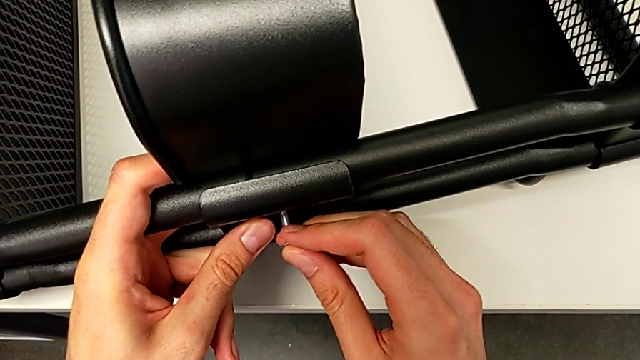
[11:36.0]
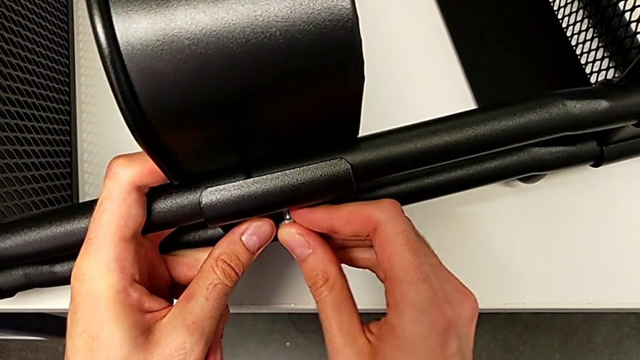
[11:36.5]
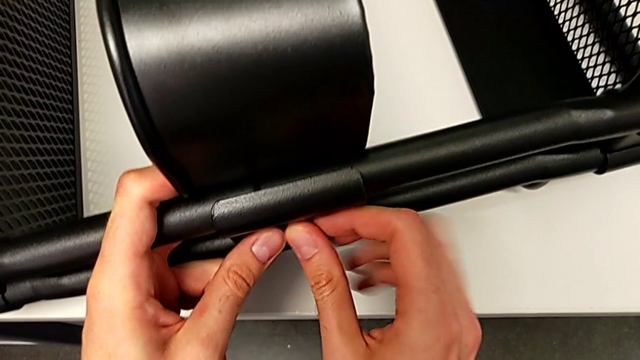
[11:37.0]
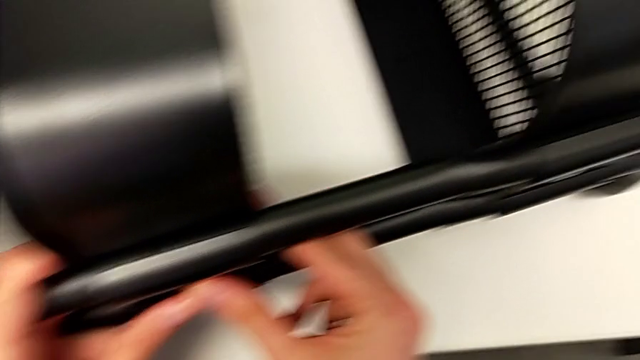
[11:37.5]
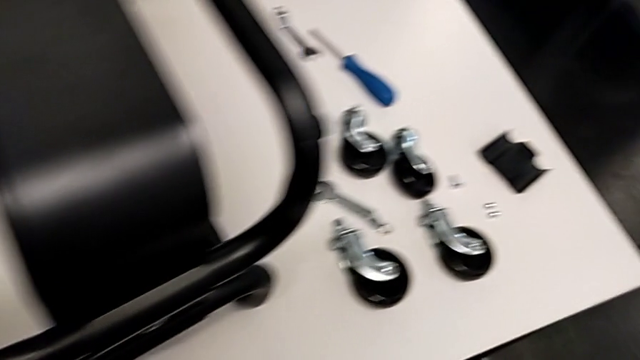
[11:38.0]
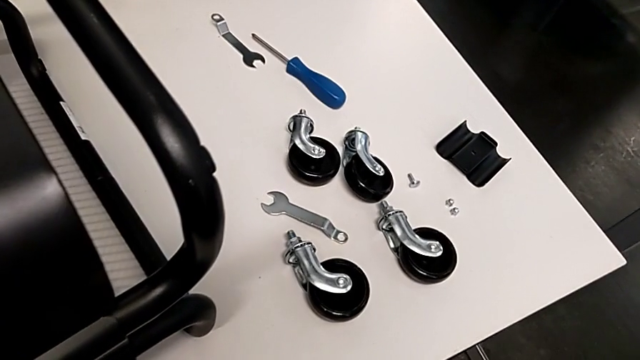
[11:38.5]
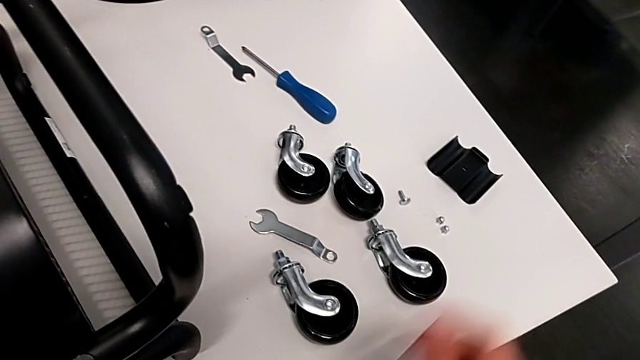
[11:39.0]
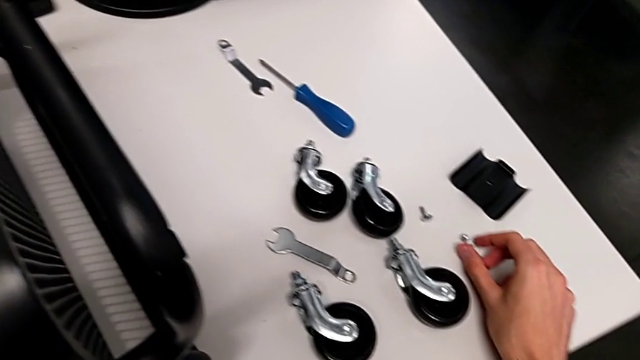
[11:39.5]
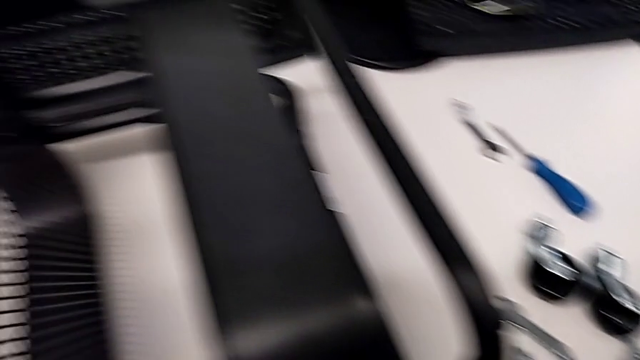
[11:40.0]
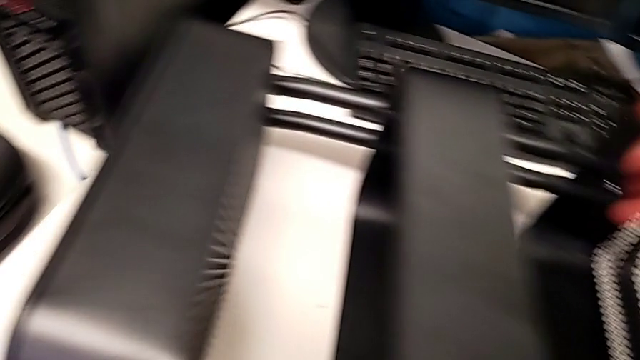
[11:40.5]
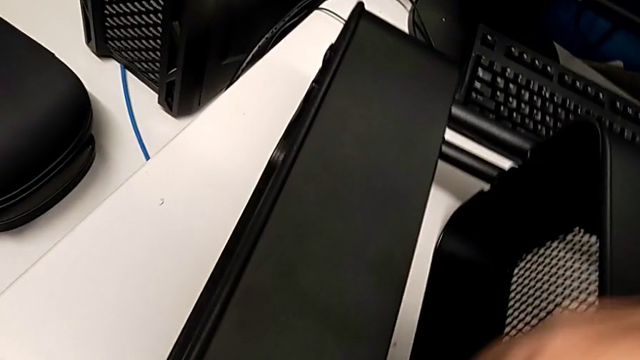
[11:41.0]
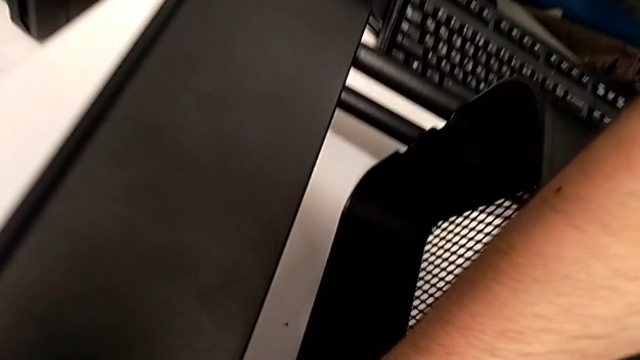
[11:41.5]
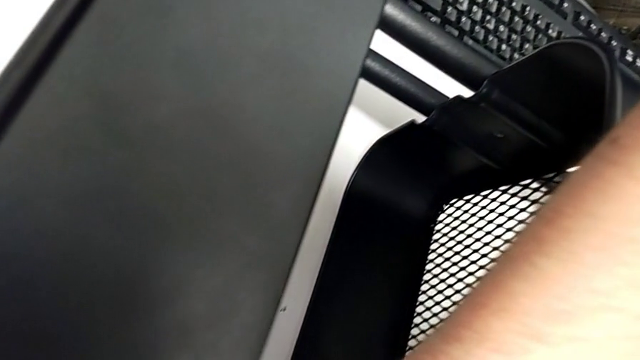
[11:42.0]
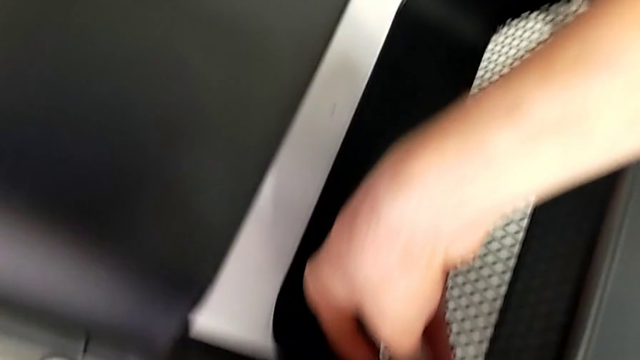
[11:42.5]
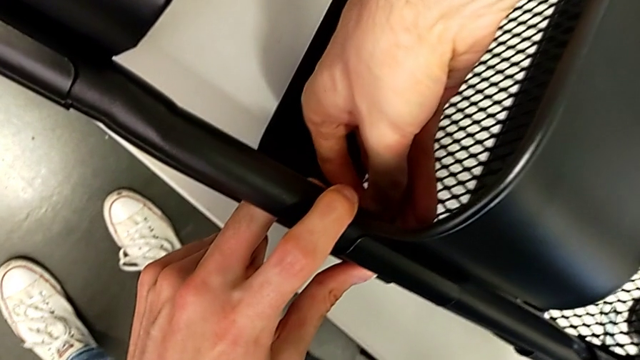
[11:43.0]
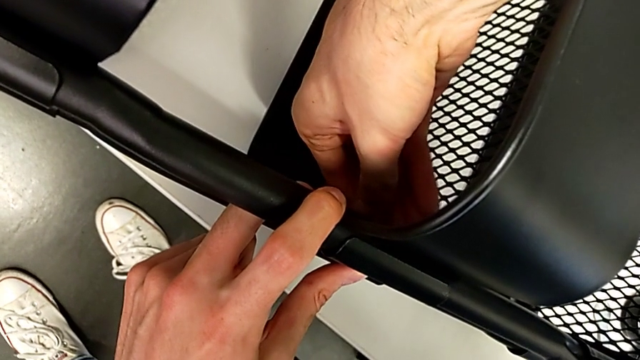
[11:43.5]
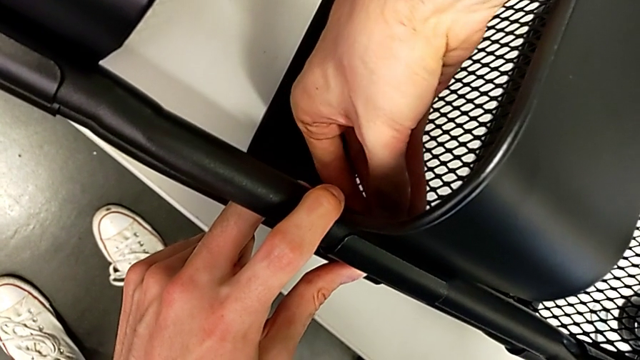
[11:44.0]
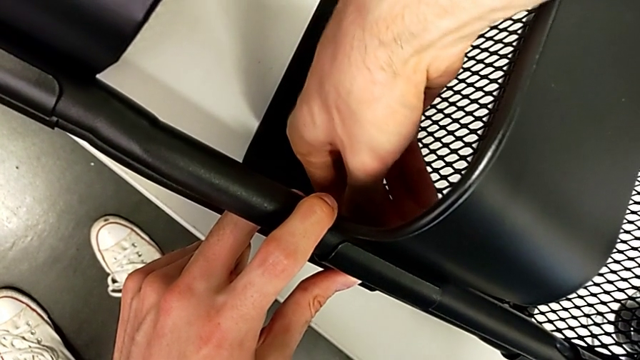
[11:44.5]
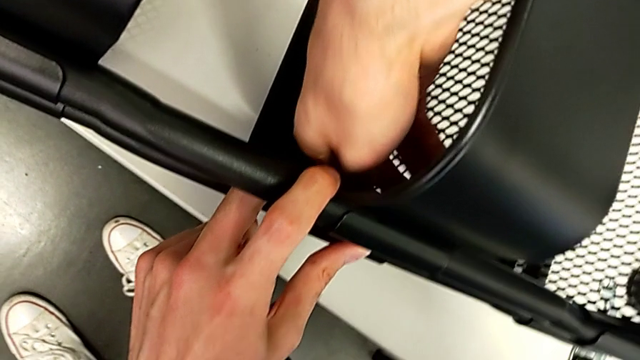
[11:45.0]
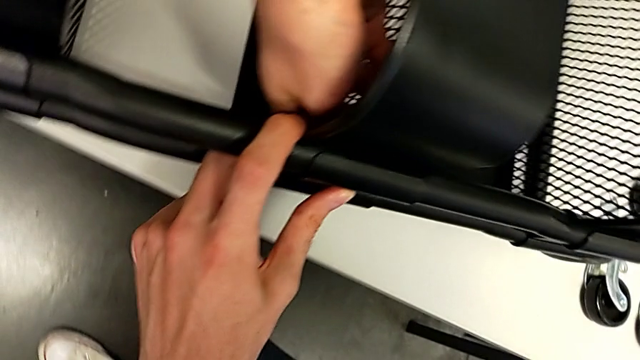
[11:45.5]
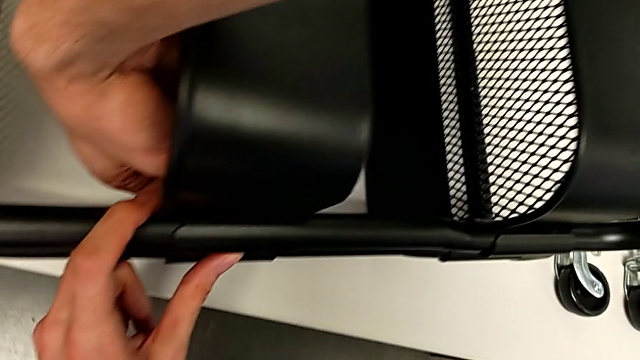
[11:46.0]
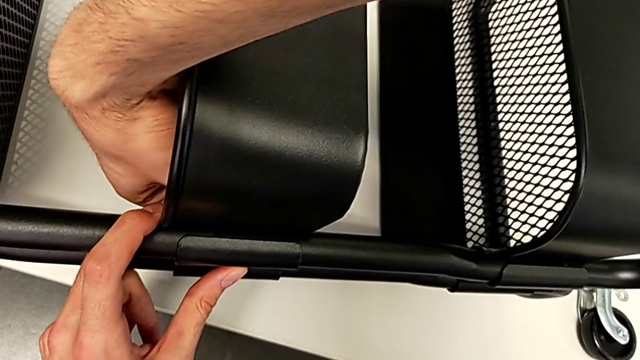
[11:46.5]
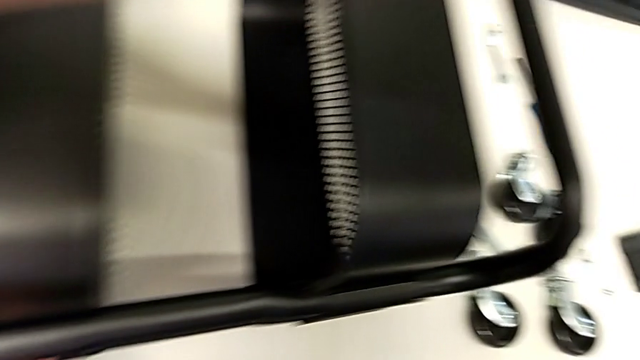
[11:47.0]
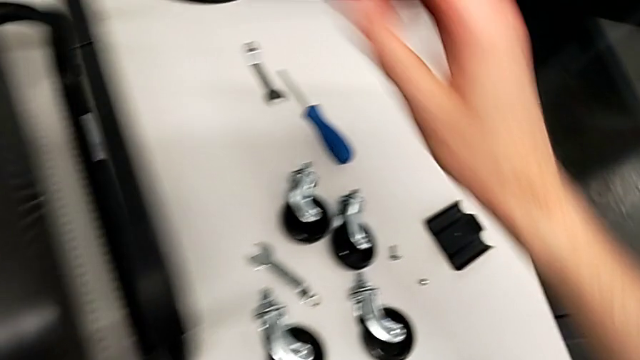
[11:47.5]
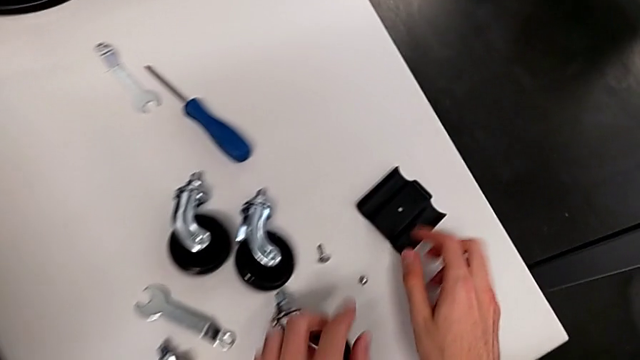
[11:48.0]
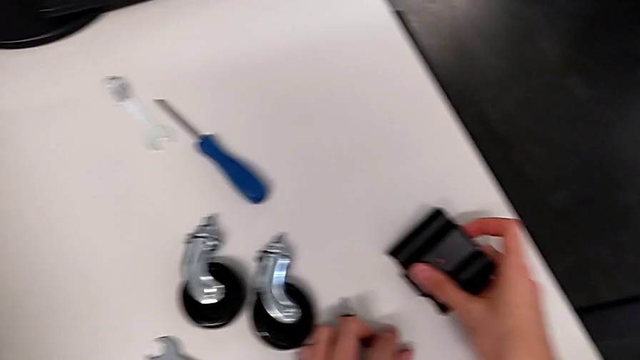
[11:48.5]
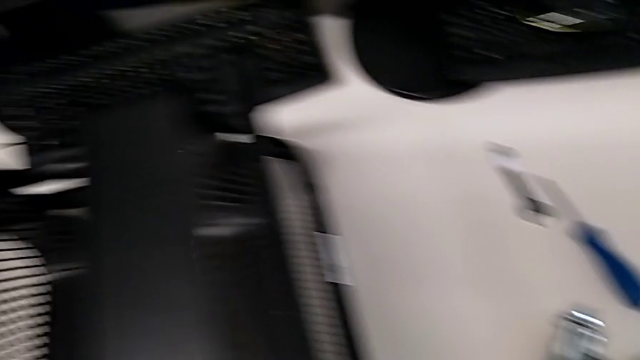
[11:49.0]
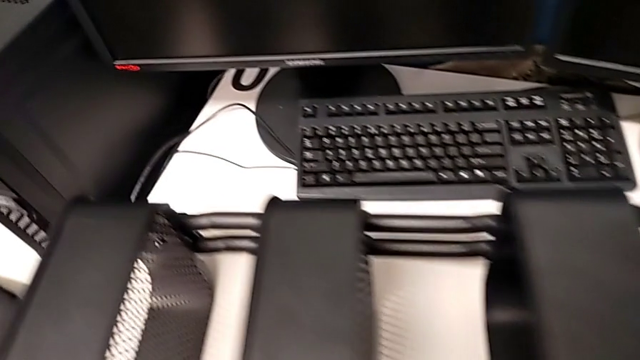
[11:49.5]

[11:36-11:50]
The camera wearer is assembling the third tray of the middle to the rolling cart. They keep screwing the first bracket.

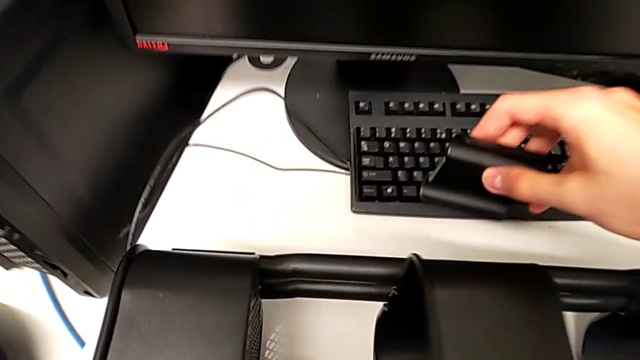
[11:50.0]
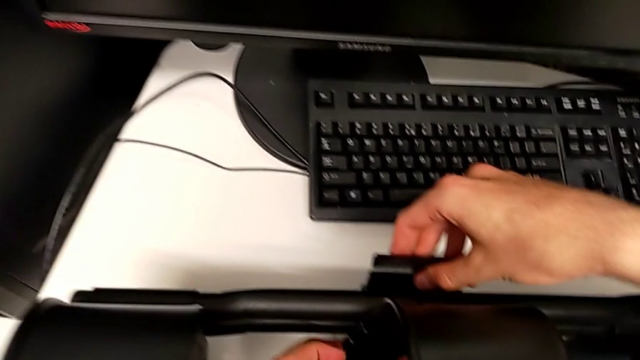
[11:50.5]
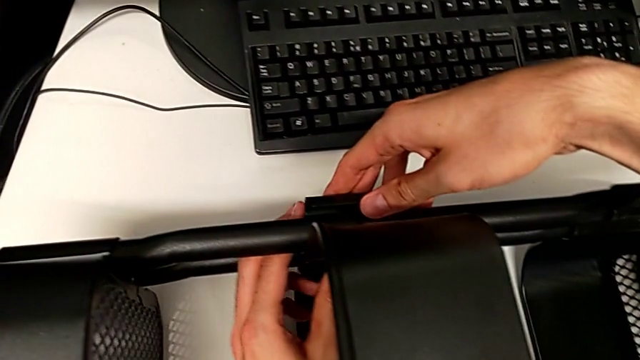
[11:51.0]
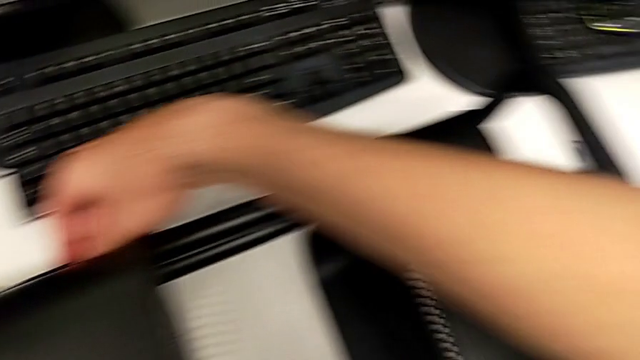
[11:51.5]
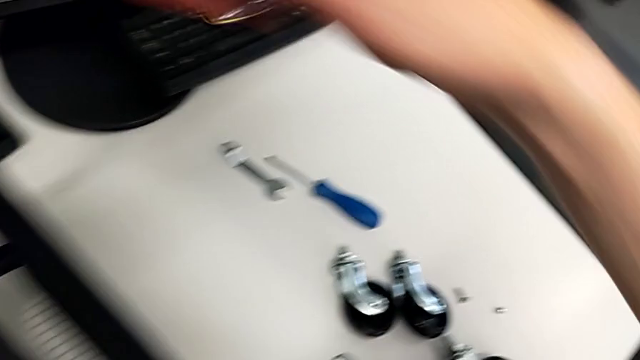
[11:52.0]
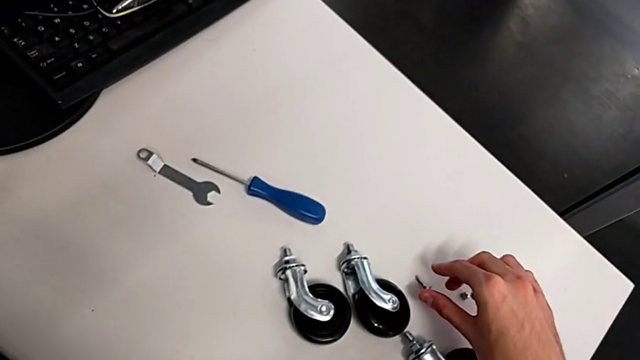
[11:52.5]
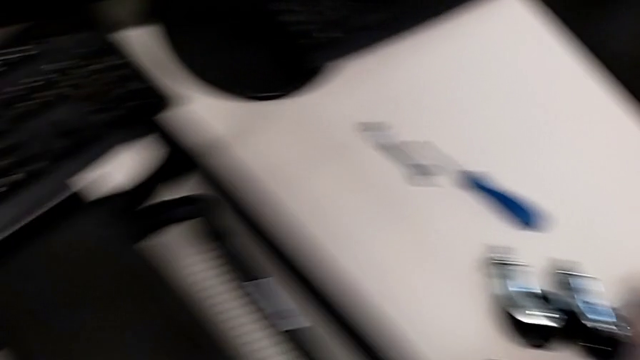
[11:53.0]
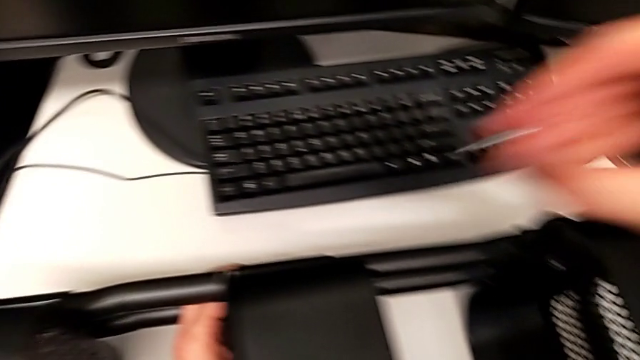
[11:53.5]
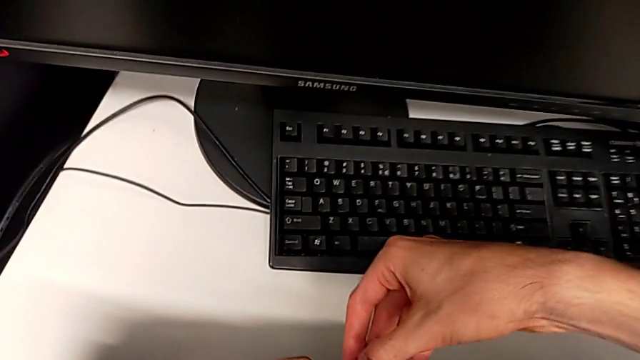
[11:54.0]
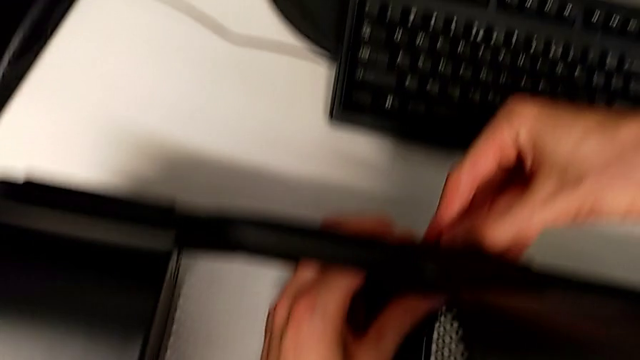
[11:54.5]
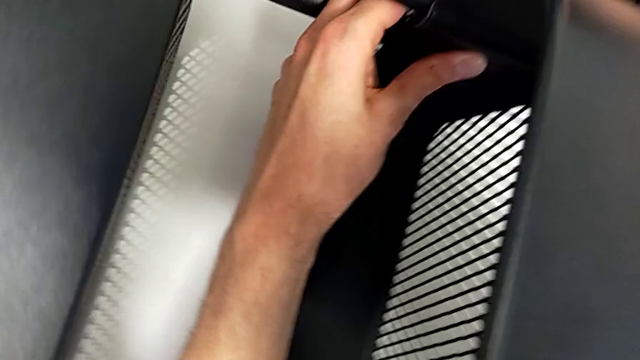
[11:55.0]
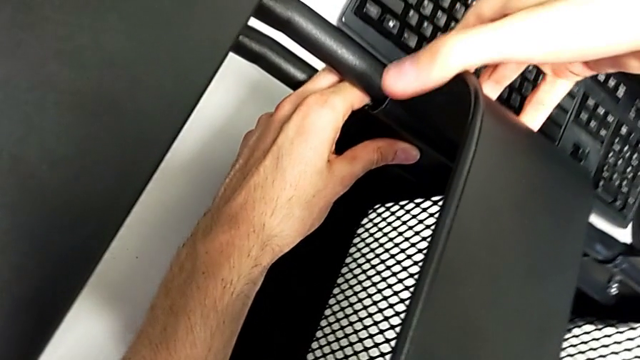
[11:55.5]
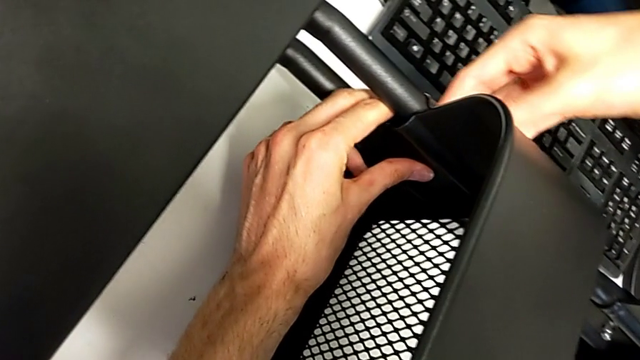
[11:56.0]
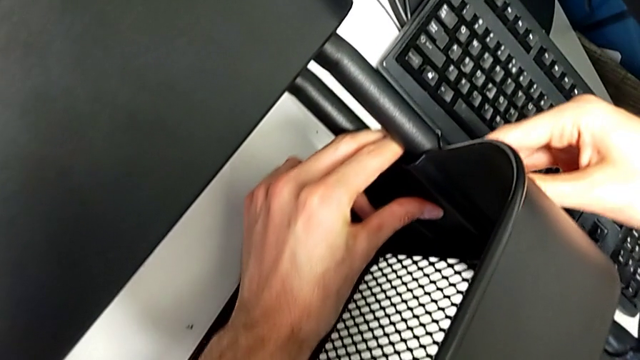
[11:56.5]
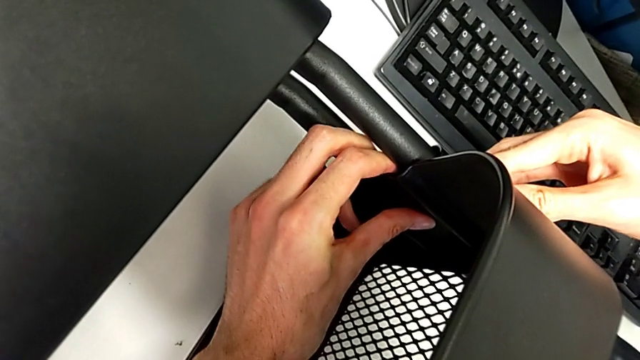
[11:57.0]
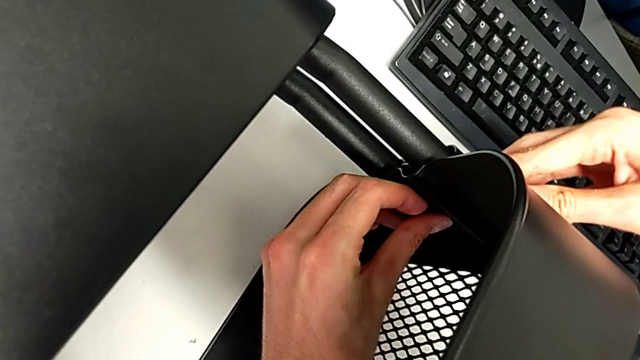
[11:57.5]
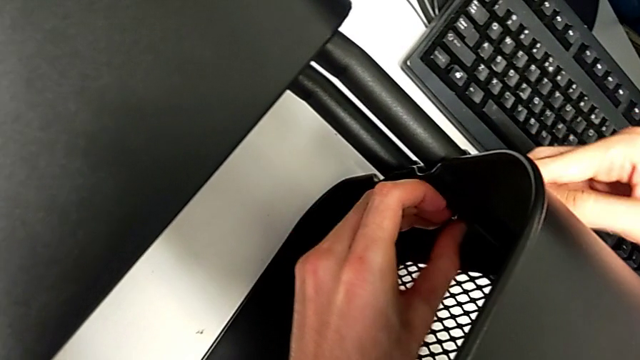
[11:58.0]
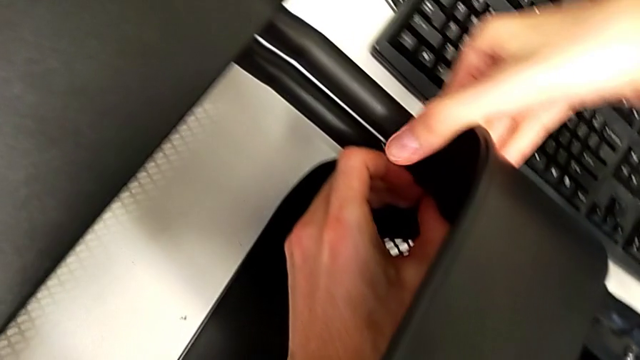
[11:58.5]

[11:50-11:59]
The camera wearer is assembling the third tray of the middle to the rolling cart. They begin to screw the second bracket.
